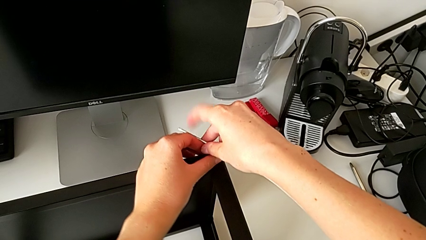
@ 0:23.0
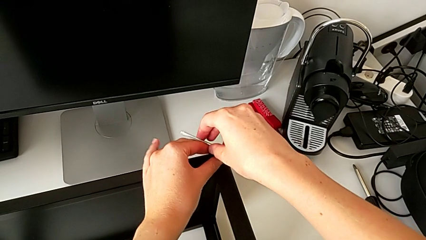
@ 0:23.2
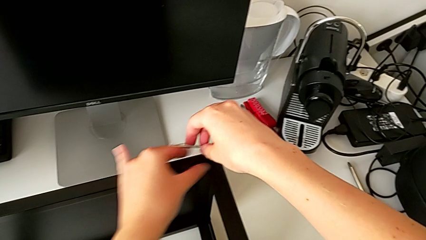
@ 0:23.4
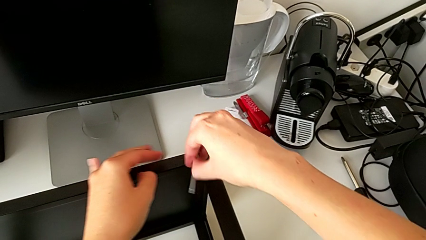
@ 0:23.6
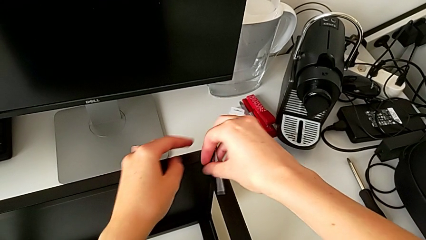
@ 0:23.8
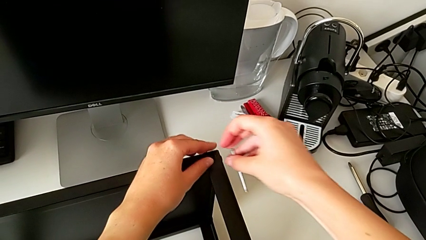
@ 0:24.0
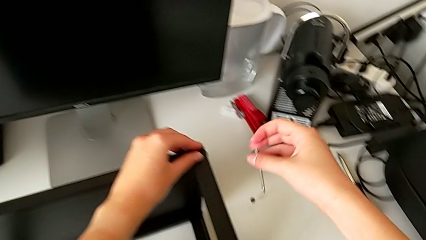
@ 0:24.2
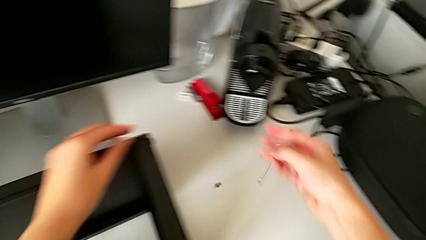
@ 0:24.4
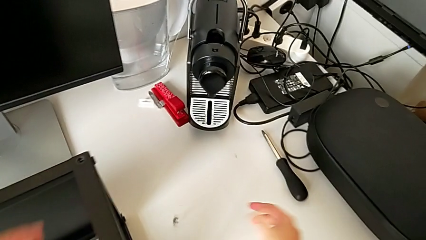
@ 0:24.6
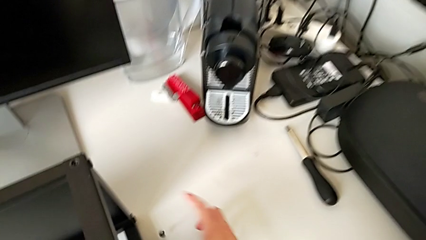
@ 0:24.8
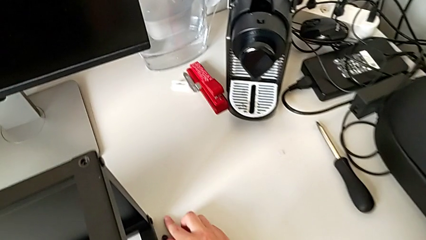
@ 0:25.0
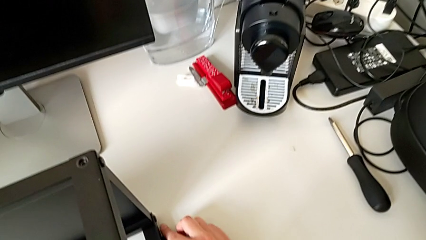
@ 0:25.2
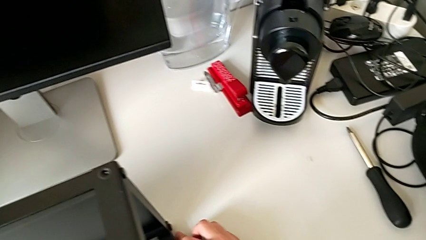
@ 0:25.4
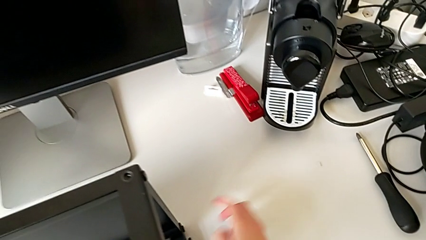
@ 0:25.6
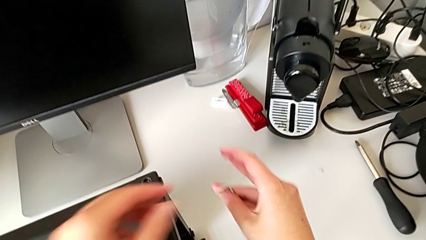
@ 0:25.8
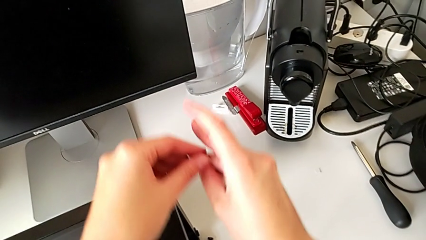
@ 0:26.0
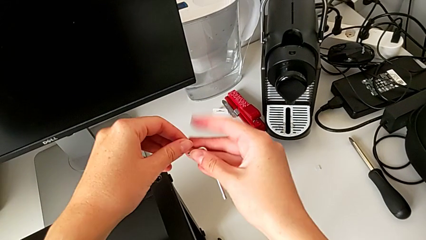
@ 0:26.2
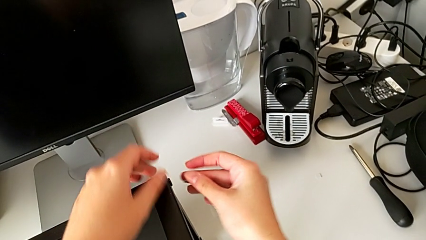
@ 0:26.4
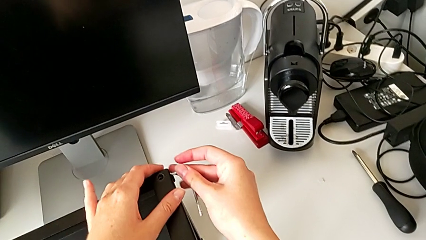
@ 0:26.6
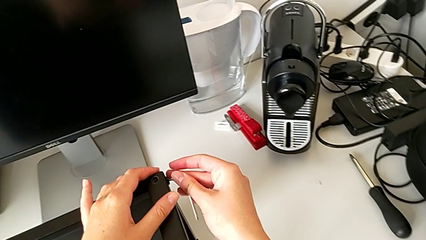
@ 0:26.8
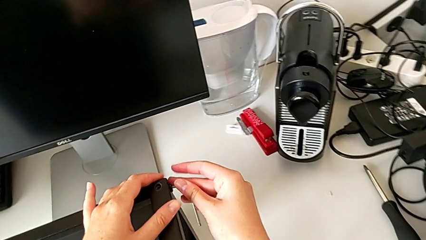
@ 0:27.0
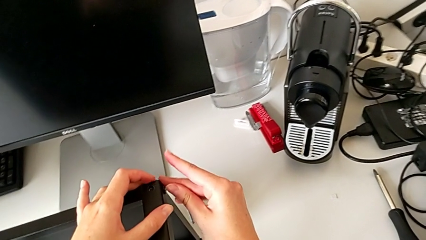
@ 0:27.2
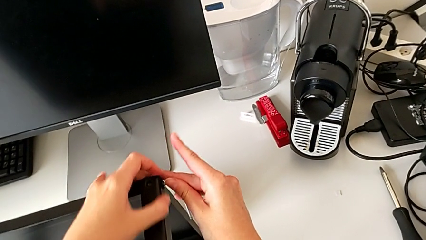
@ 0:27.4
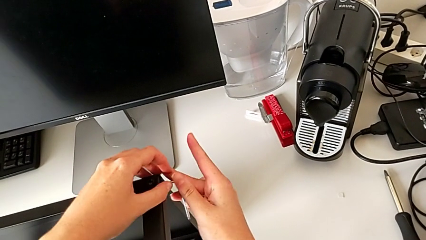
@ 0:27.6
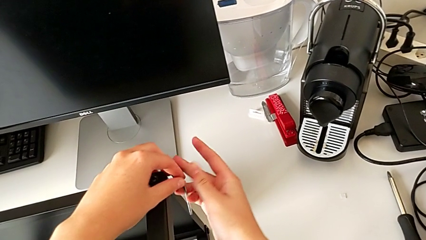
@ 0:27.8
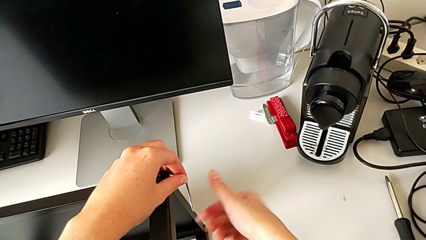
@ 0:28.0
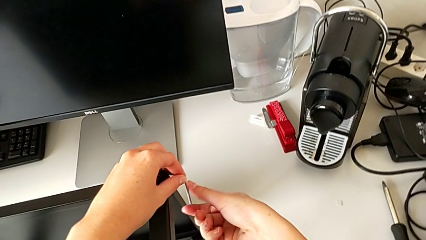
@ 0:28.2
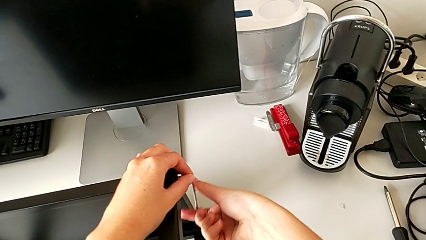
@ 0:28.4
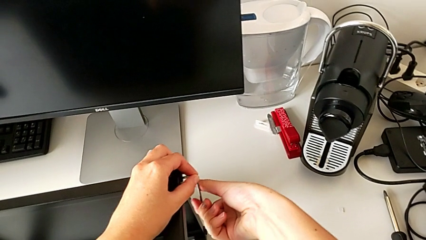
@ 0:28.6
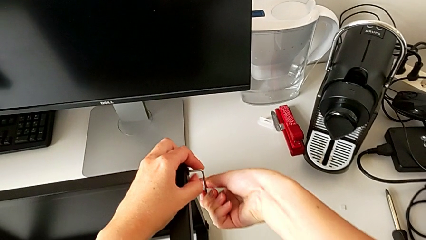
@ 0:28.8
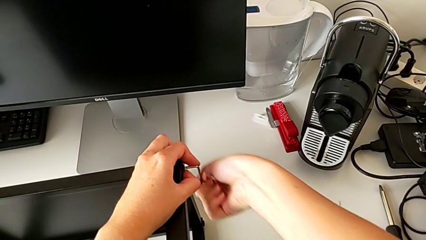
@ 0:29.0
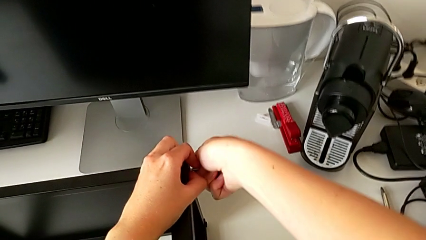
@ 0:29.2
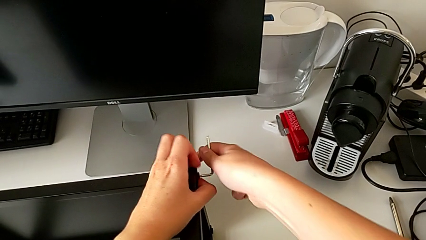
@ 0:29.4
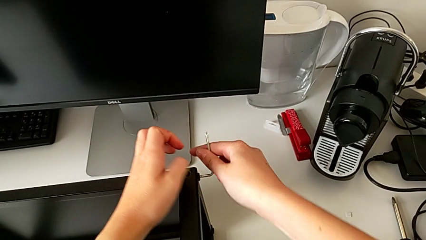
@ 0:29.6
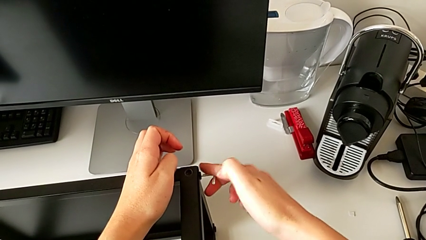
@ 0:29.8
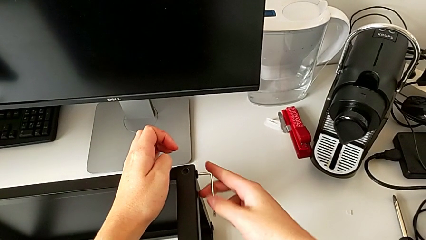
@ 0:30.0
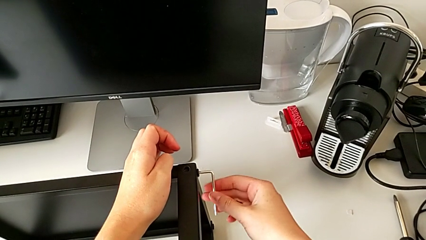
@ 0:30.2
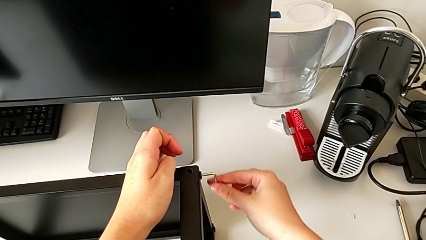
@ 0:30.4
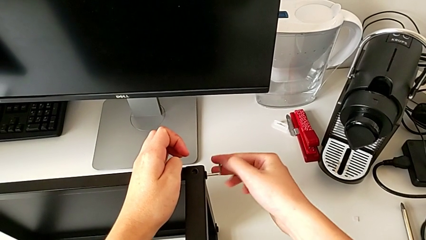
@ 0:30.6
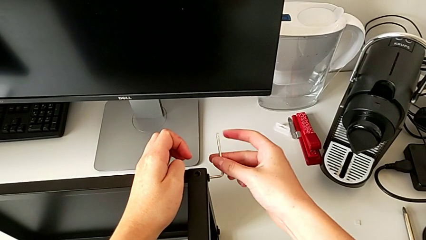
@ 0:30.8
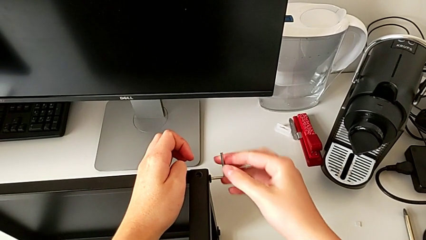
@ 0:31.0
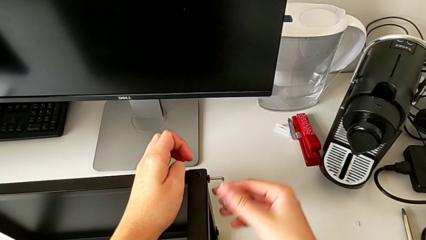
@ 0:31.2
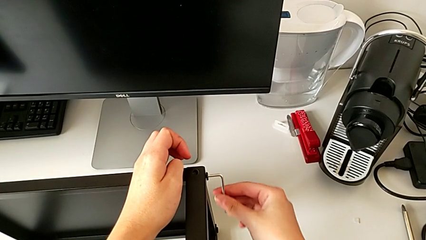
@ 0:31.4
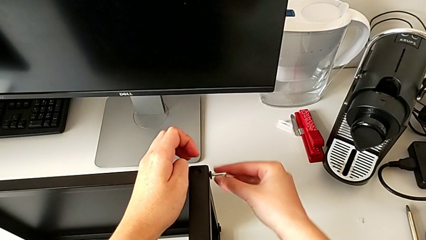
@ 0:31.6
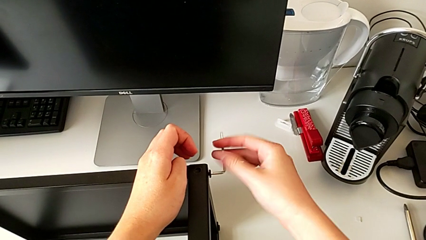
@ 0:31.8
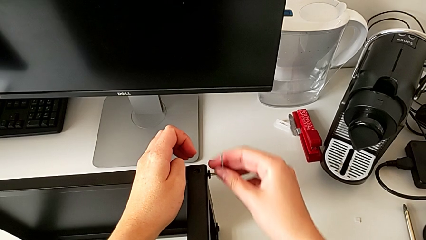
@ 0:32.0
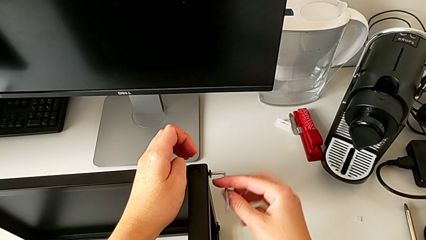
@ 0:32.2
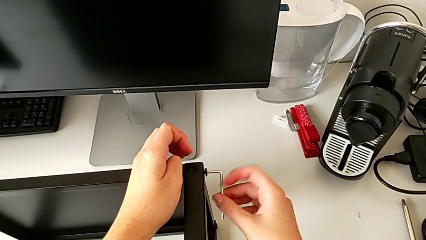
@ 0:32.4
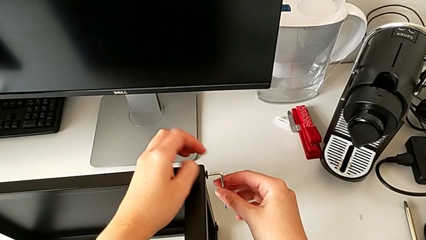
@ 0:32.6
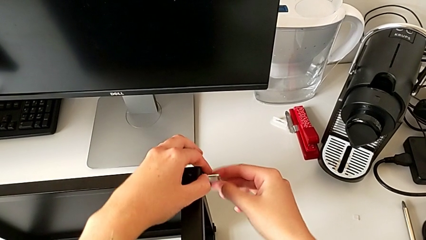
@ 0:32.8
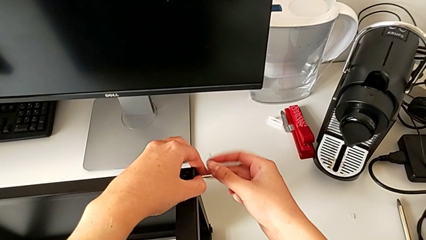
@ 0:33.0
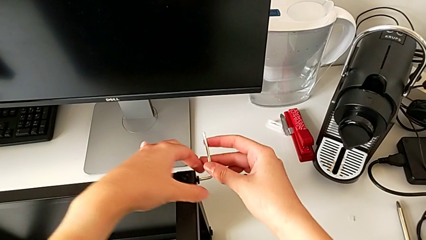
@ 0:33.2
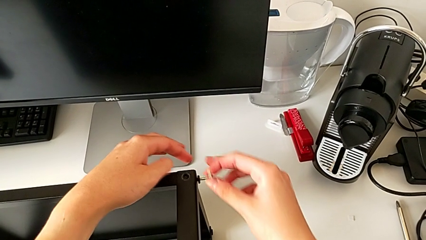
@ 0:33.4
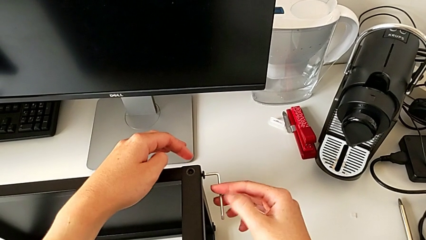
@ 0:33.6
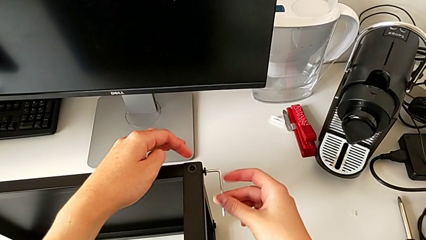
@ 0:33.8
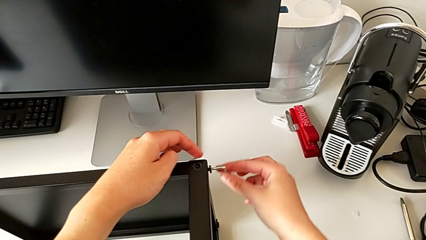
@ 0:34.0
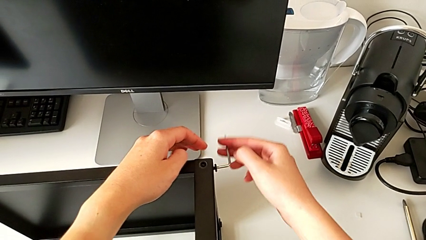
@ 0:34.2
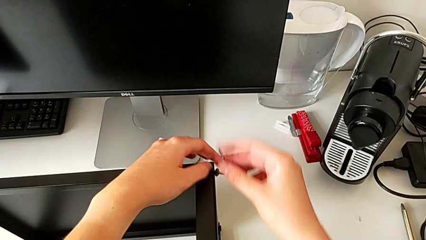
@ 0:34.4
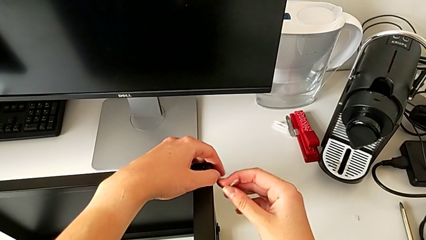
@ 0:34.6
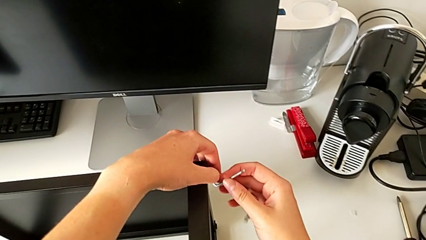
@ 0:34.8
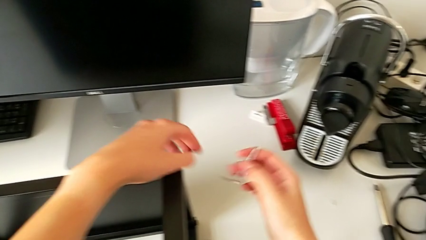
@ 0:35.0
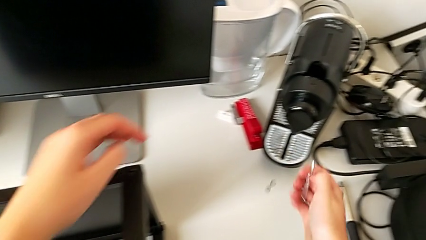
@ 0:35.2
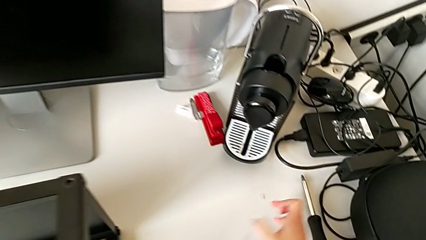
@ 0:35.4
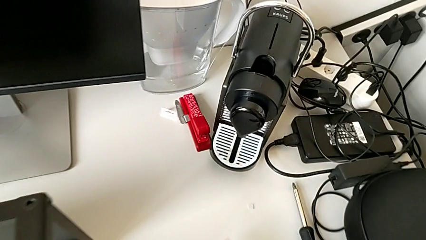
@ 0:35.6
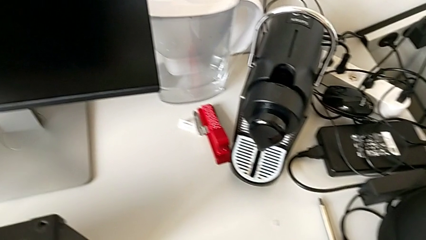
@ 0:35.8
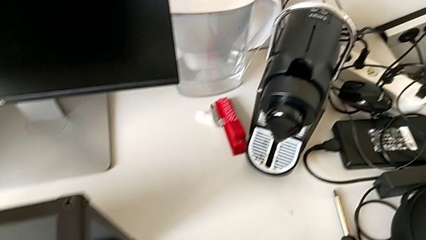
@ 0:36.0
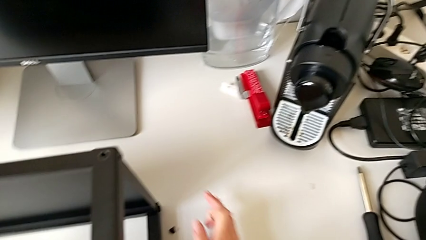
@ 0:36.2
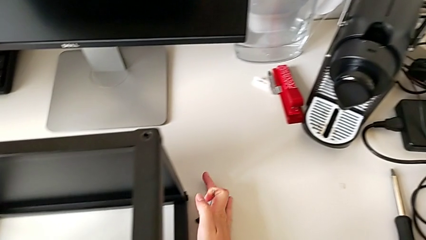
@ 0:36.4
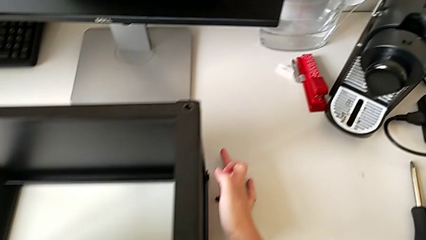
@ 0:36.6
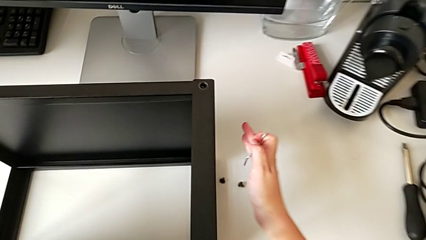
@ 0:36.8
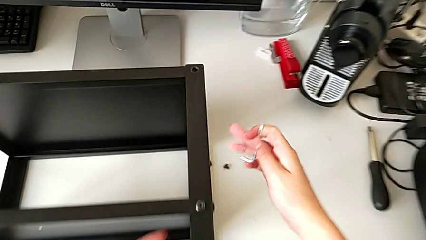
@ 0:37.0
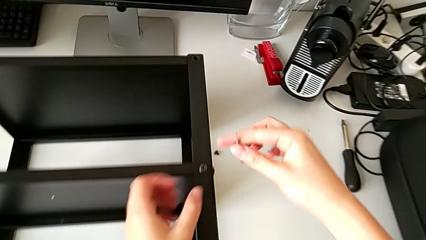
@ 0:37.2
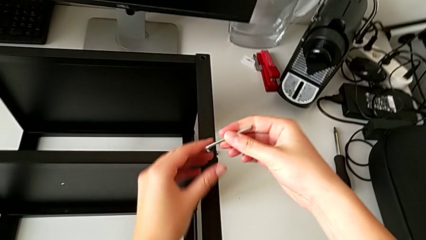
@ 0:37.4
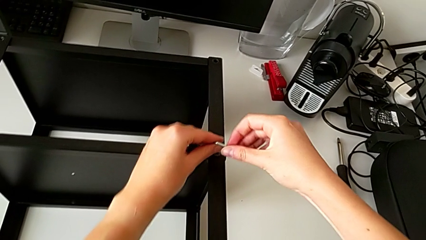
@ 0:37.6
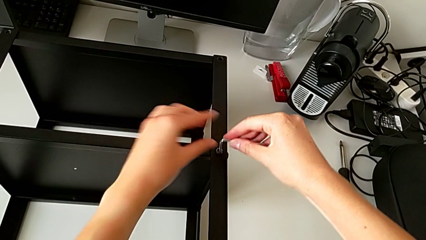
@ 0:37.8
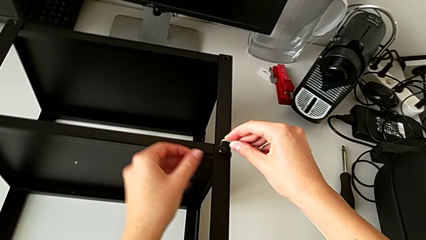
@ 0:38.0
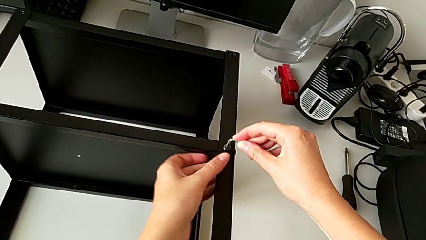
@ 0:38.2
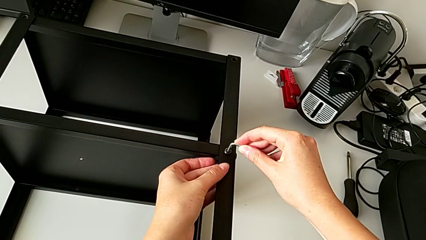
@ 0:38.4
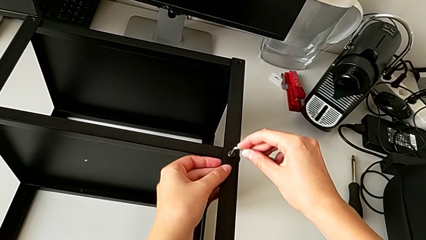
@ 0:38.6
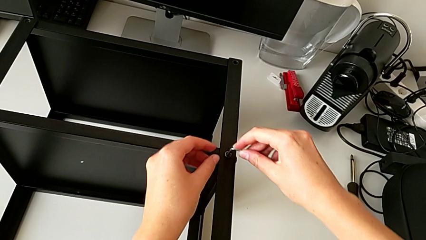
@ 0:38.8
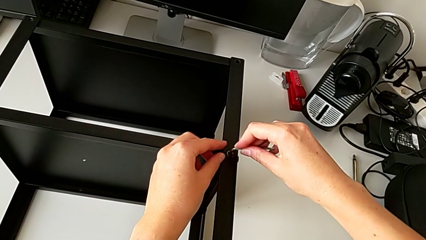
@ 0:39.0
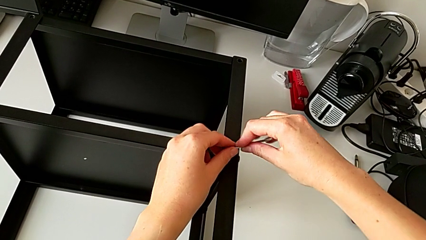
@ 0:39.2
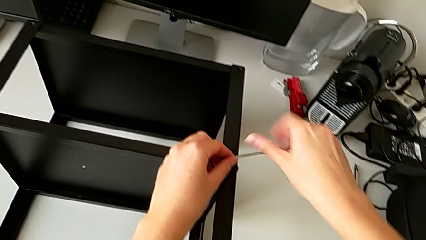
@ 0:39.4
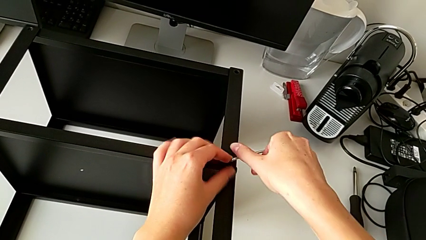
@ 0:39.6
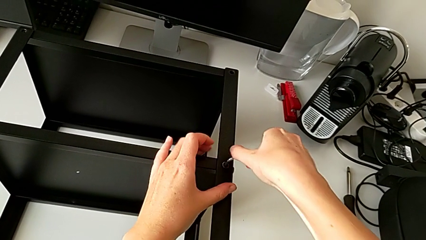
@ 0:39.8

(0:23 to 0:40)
The camera wearer is disassembling the first leg of the table. They withdraw the Allen wrench, wrongly drop the hex socket head, place it, insert the Allen wrench, unscrew the hex socket head, withdraw the Allen wrench, wrongly drop the hex socket head, grab it, place it, rotate the Allen wrench and insert it.
